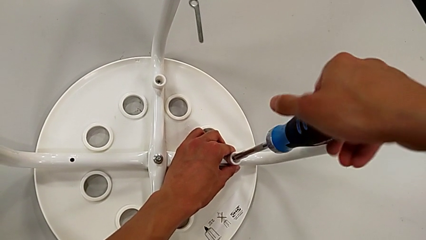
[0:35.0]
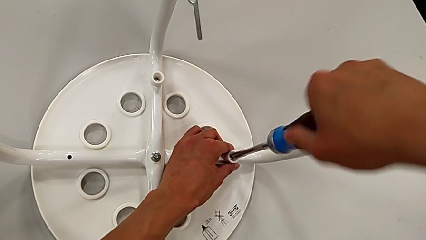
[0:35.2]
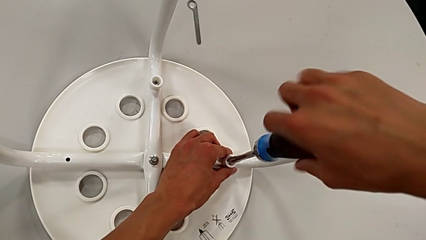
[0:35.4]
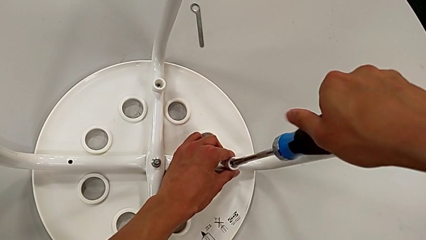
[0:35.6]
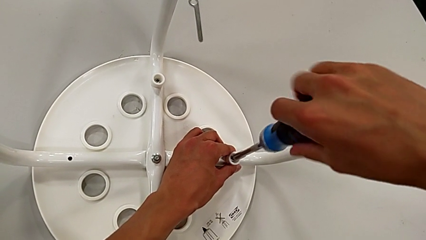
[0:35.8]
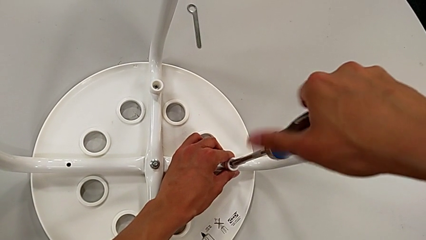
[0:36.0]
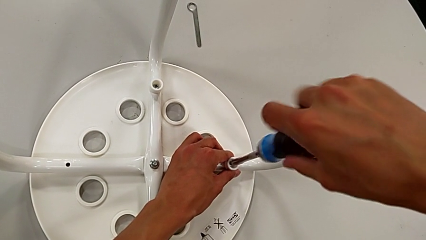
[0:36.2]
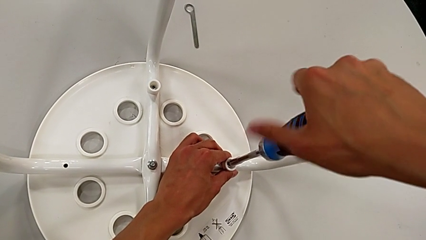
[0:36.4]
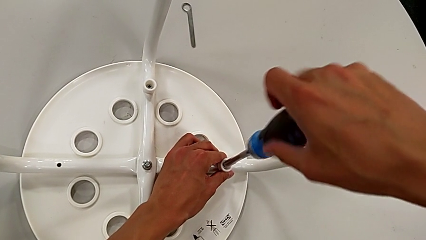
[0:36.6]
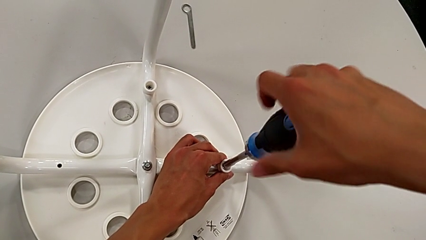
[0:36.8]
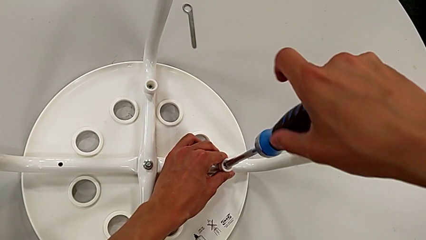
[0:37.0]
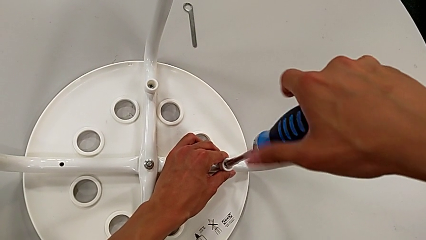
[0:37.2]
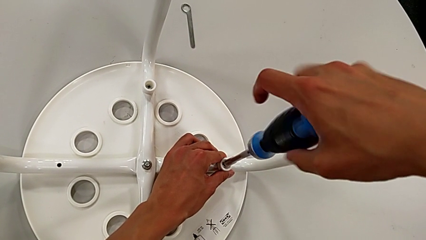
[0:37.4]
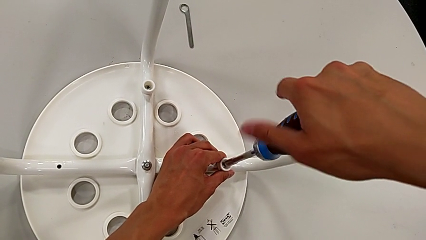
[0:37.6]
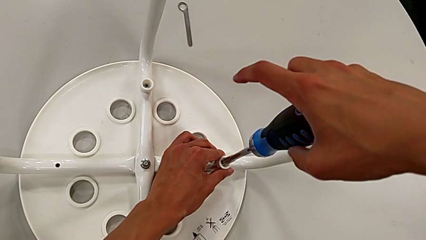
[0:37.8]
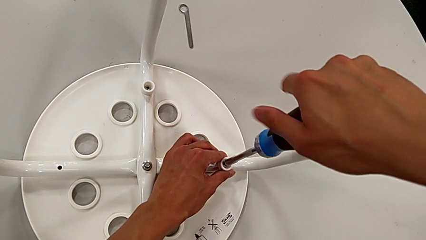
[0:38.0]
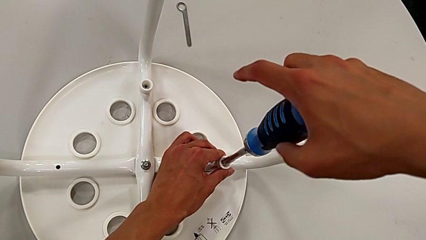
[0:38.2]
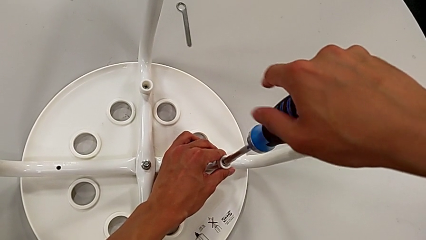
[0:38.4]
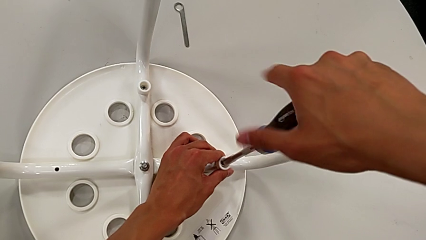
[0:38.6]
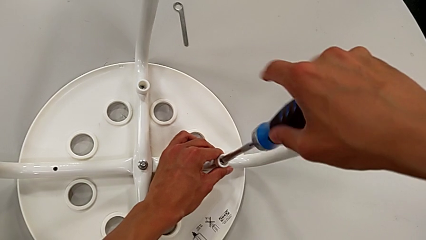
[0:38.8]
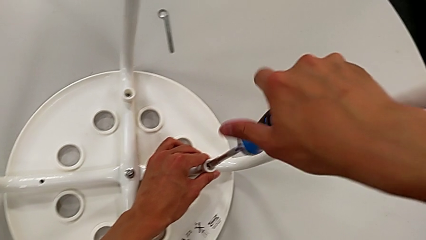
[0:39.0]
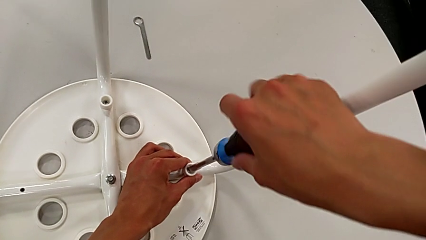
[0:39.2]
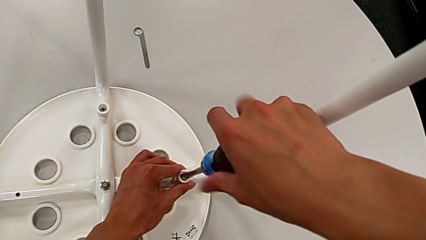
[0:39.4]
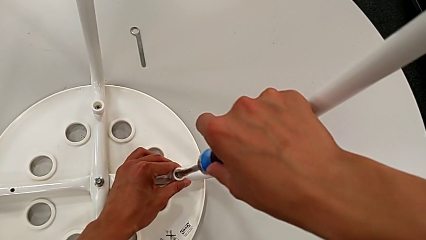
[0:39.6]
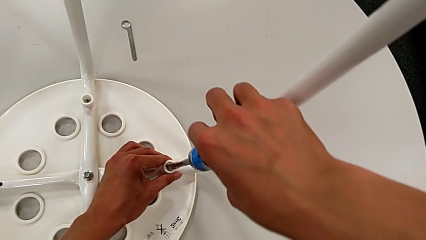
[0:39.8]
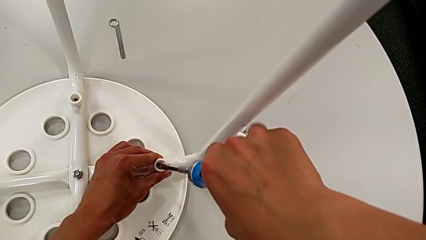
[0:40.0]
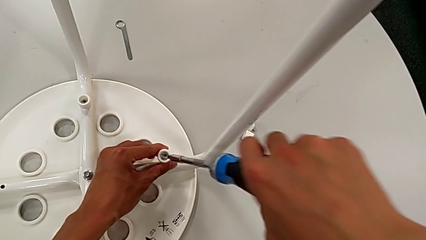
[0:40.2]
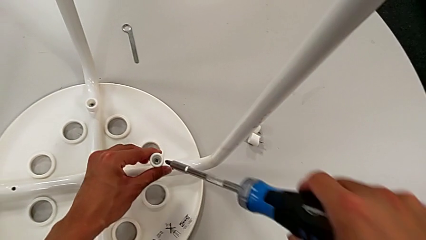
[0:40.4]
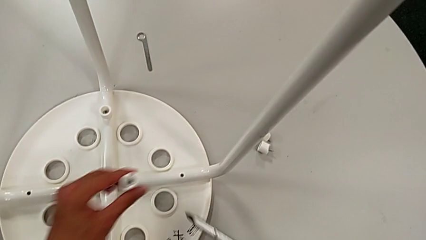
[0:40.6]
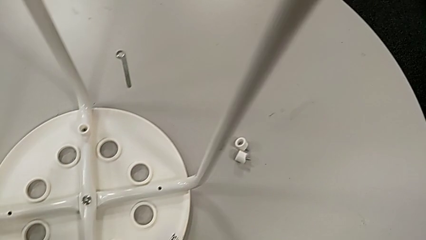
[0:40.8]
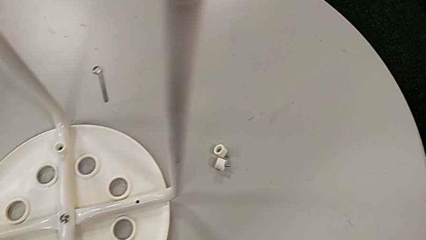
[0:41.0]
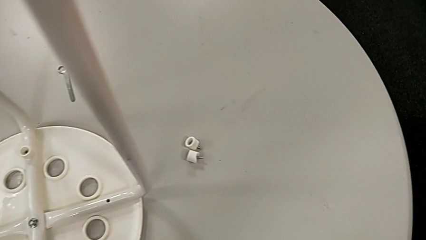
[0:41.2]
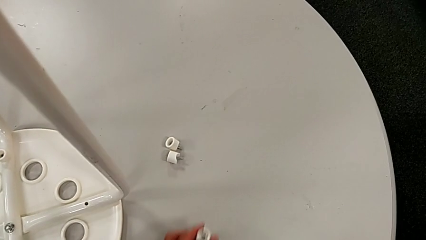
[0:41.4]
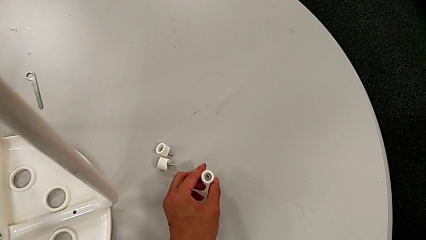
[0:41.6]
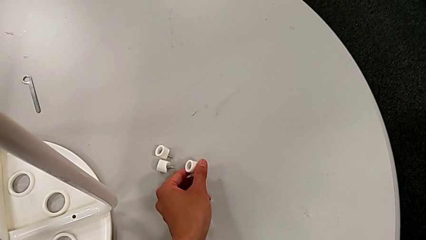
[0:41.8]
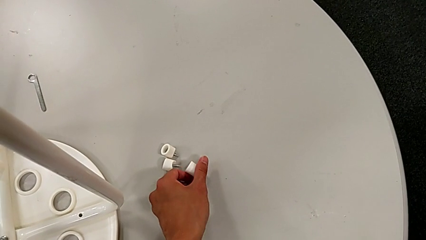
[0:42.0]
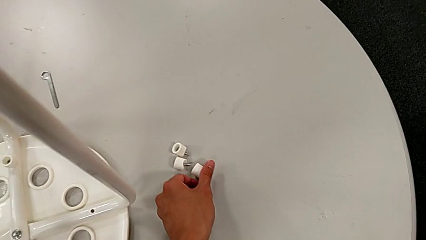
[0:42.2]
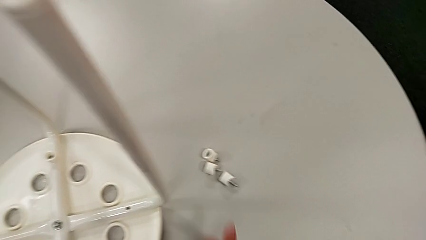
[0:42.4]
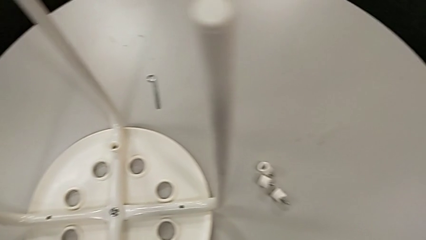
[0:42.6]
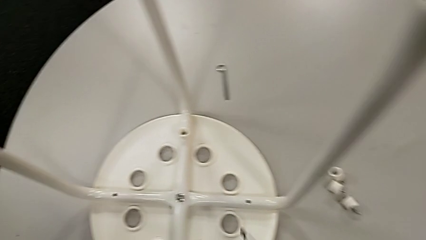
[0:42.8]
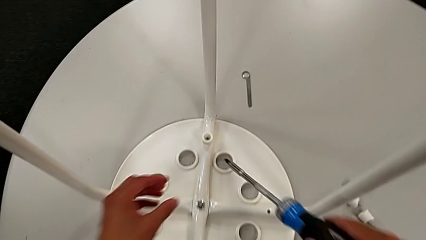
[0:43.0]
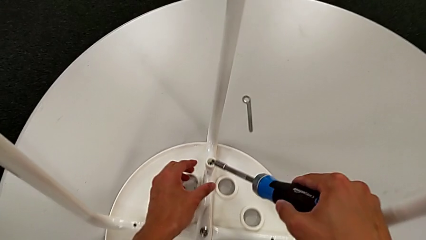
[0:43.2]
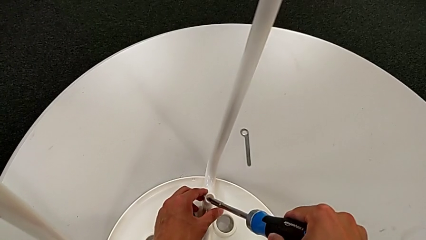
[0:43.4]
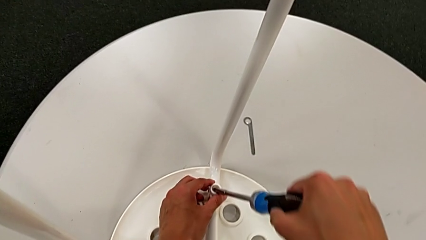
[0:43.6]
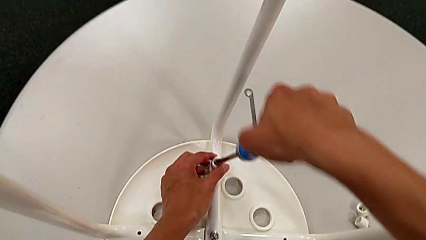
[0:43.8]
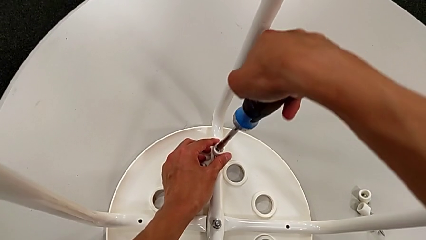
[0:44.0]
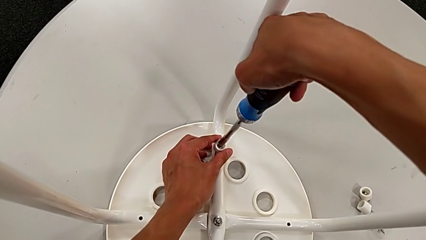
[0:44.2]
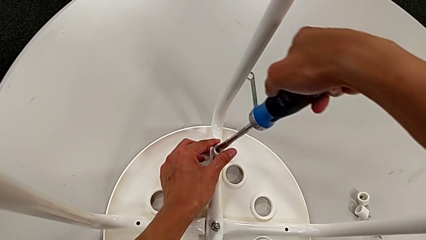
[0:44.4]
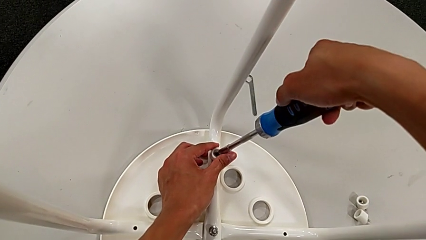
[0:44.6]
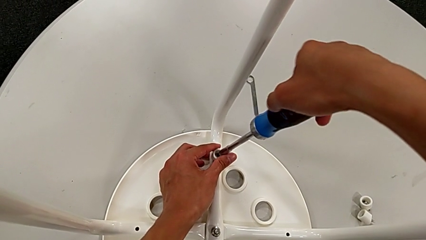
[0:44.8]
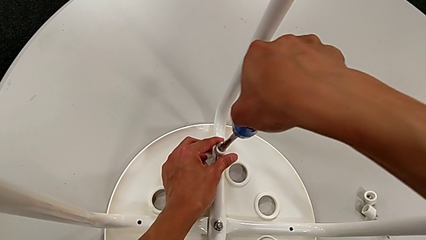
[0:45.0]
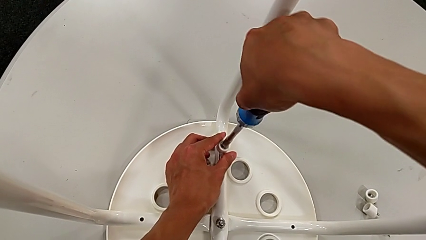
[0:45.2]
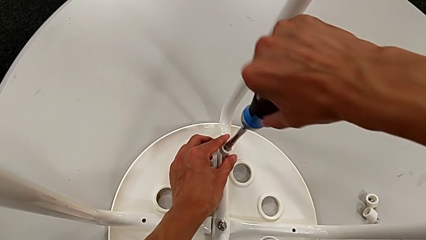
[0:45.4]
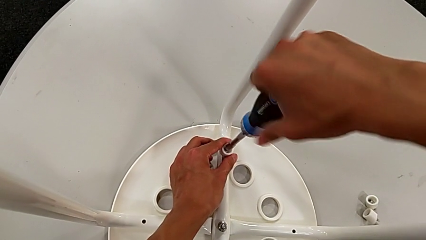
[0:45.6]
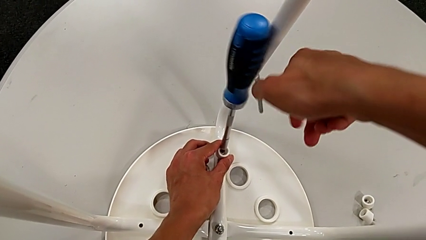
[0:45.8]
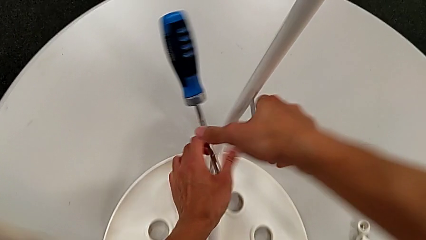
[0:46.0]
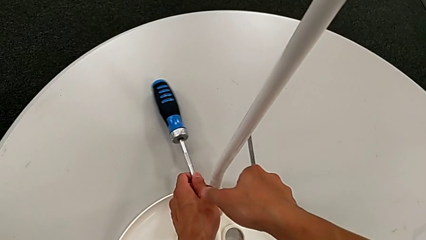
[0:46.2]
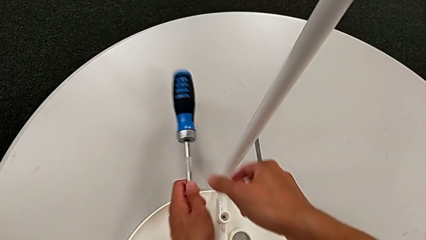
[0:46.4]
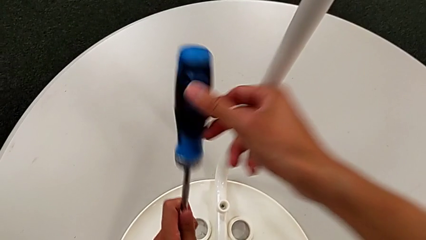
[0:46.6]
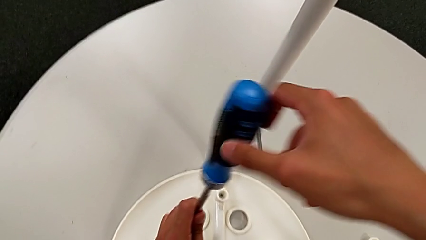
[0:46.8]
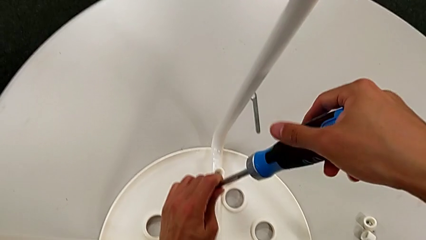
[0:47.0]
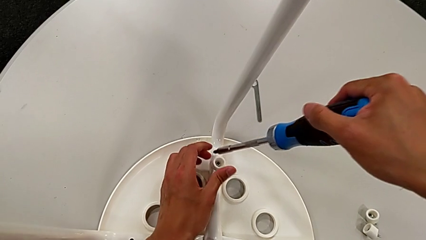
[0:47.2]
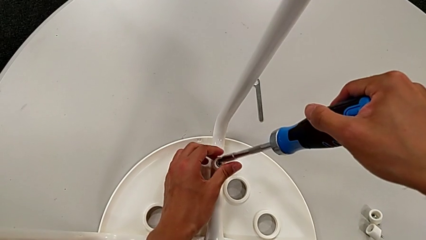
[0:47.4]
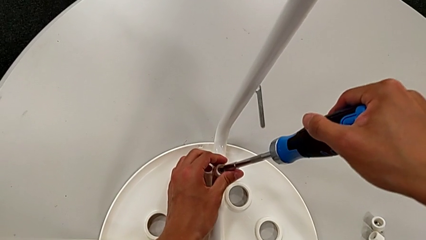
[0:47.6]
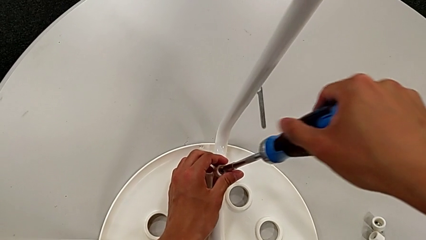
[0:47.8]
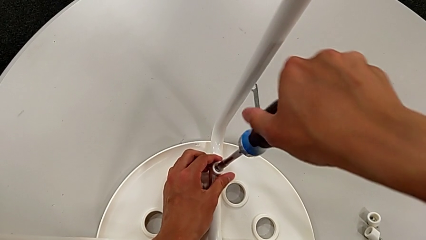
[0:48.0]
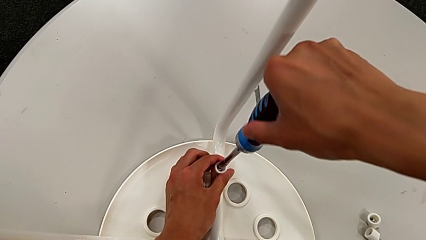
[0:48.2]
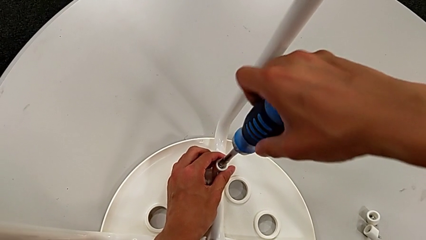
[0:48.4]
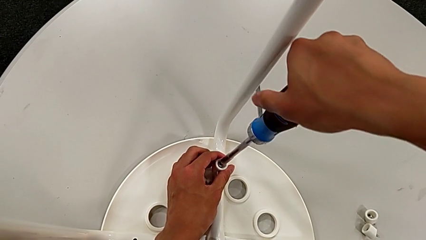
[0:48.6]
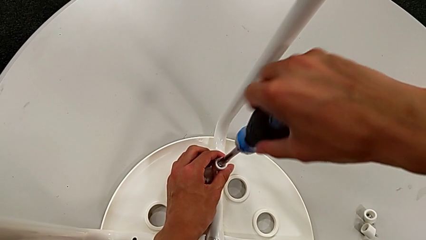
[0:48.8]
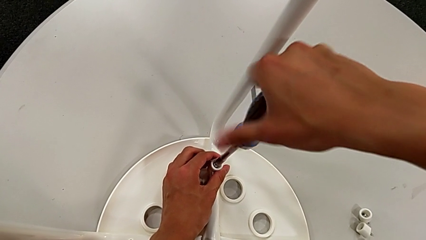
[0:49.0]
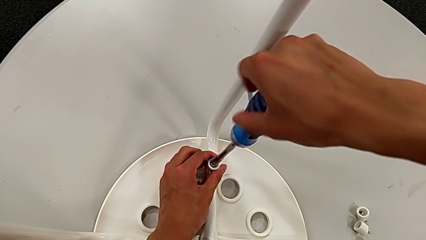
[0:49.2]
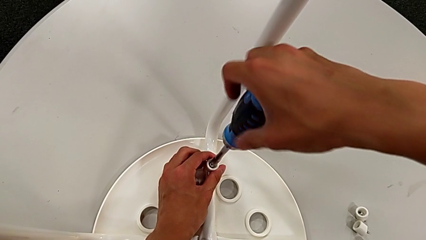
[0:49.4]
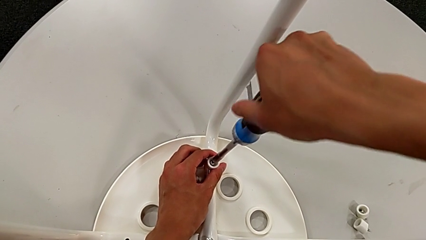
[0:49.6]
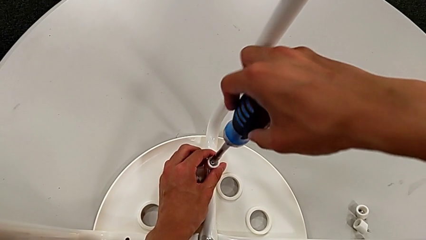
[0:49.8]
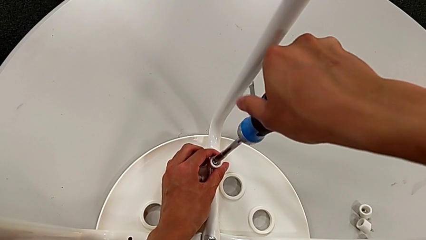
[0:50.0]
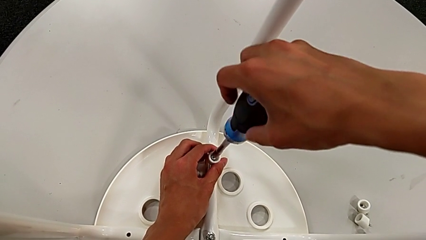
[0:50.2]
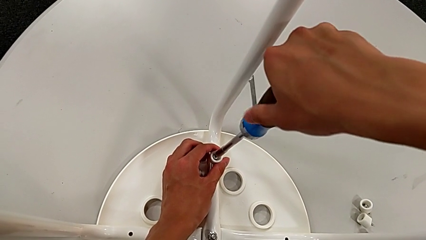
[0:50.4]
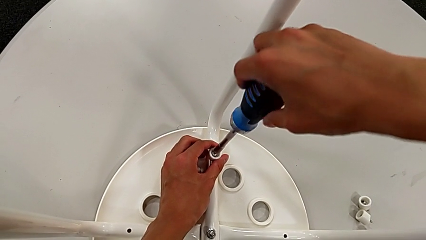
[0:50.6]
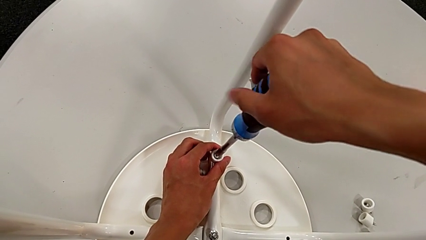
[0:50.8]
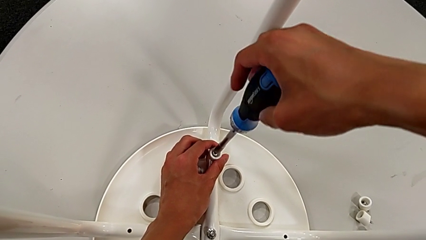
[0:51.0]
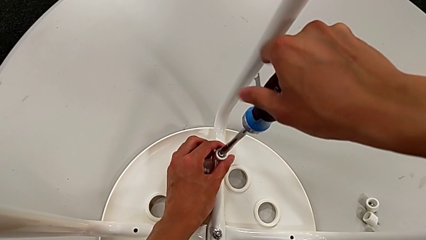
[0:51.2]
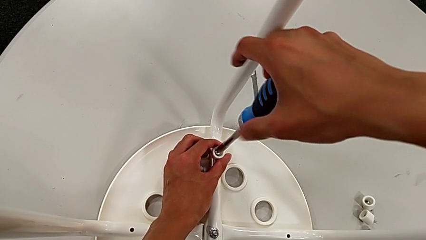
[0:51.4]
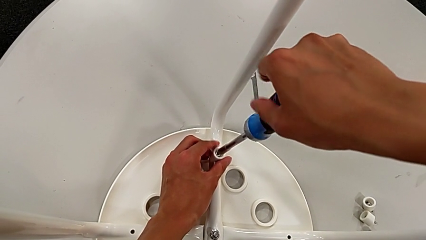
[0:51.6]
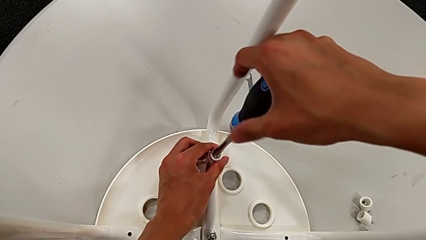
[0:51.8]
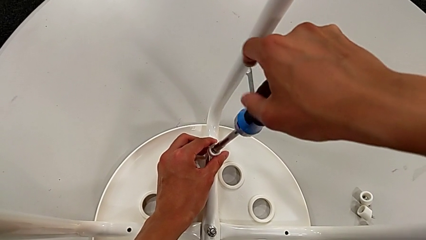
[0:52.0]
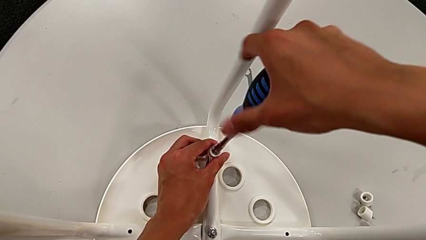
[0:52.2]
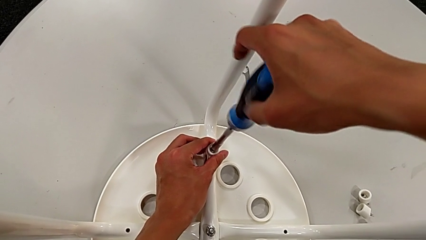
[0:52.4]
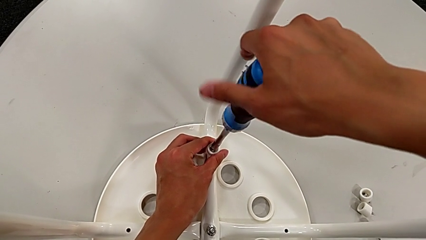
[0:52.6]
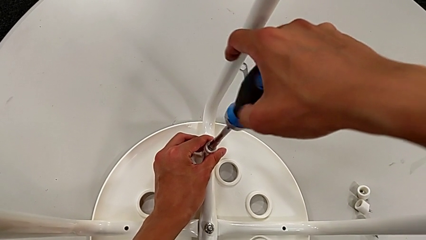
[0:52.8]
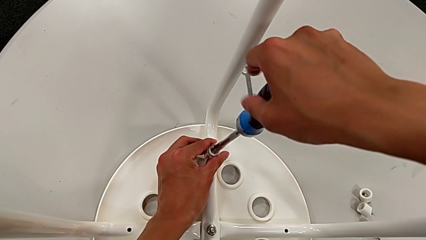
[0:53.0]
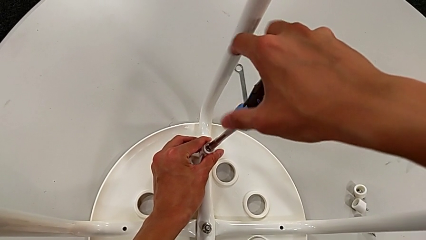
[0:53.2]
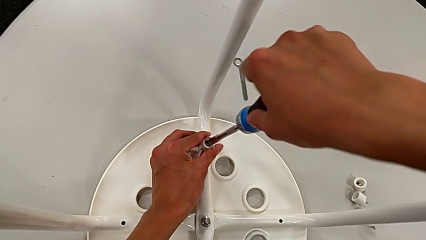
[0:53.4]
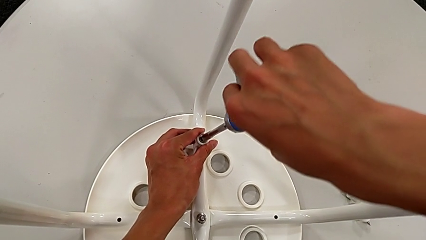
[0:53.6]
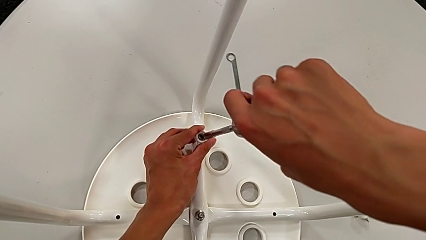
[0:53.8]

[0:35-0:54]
The camera wearer is disassembling the seat. They keep unscrewing the screw, withdraw the screw, lift it, place it, approach it, insert the screwdriver, unscrew the screw, wrongly drop the screwdriver, approach the screw, insert the screwdriver, unscrew the screw and withdraw it.
